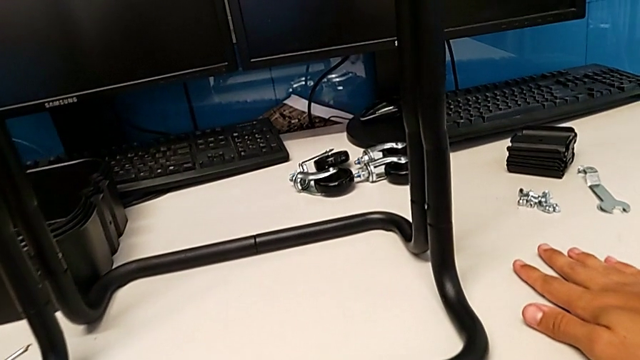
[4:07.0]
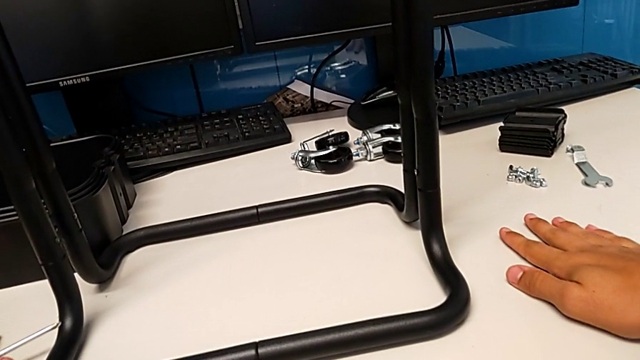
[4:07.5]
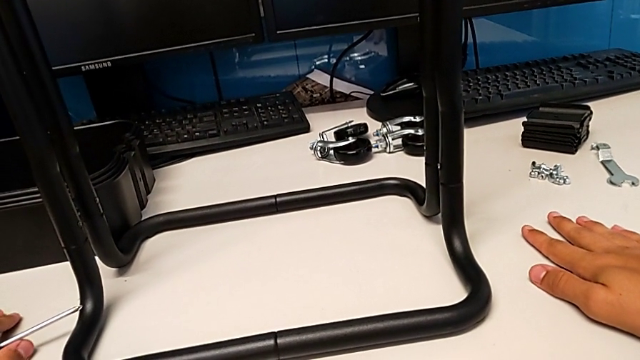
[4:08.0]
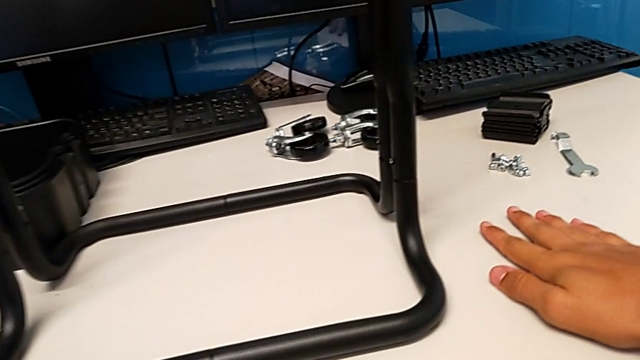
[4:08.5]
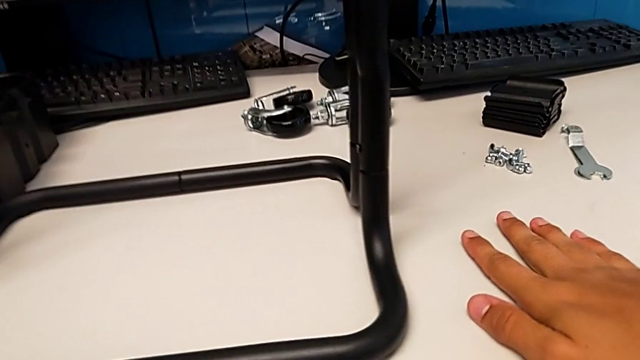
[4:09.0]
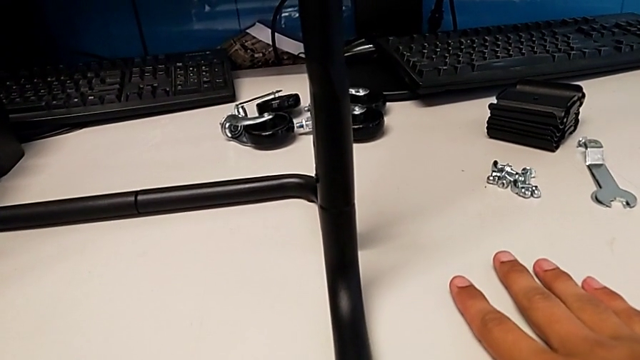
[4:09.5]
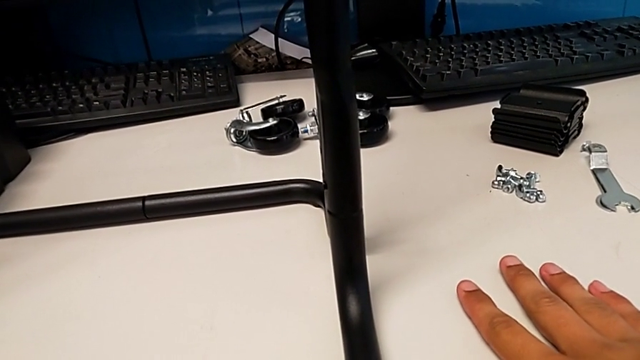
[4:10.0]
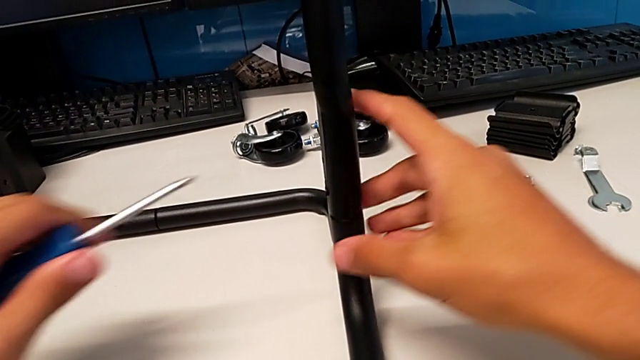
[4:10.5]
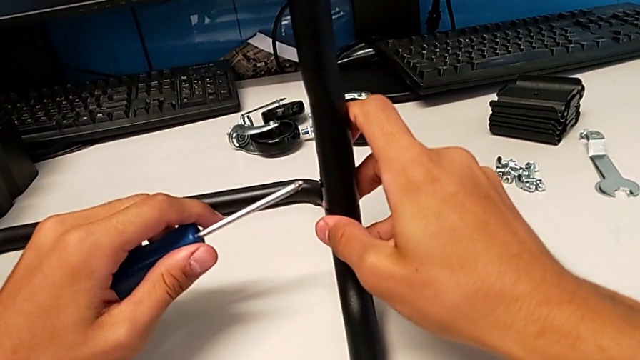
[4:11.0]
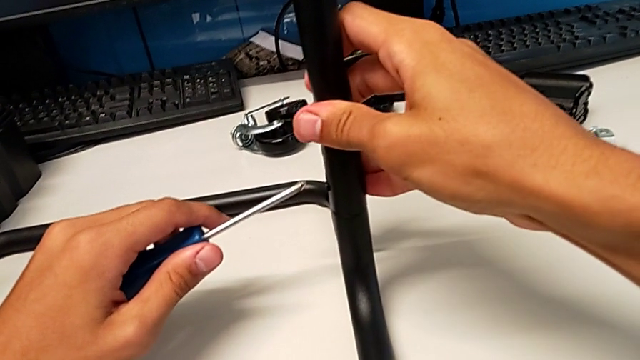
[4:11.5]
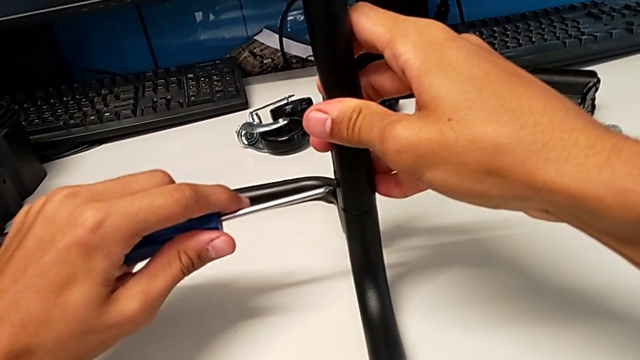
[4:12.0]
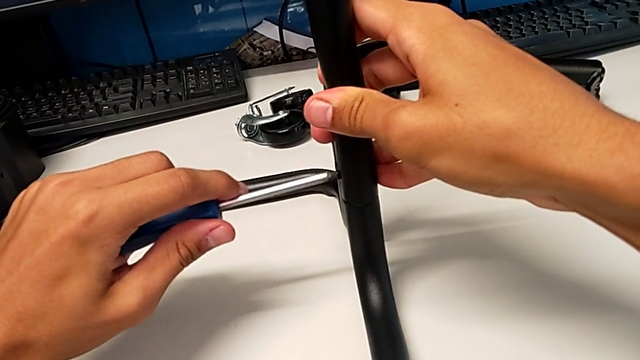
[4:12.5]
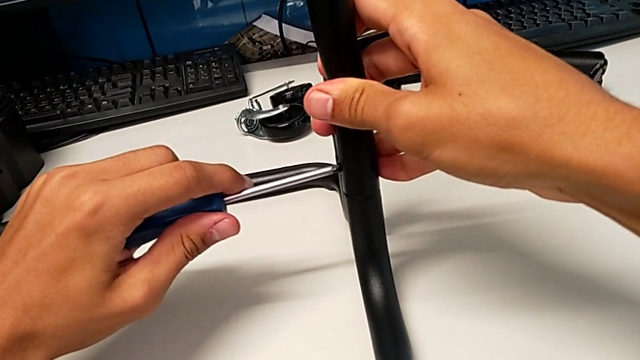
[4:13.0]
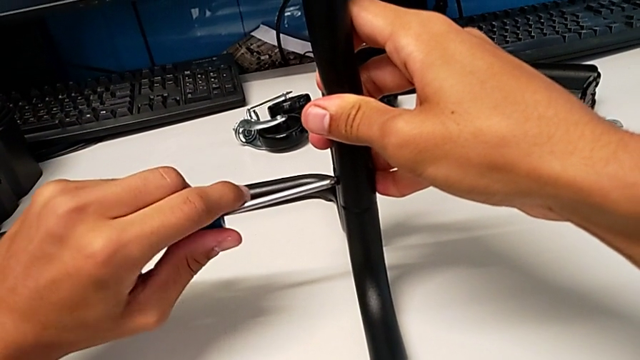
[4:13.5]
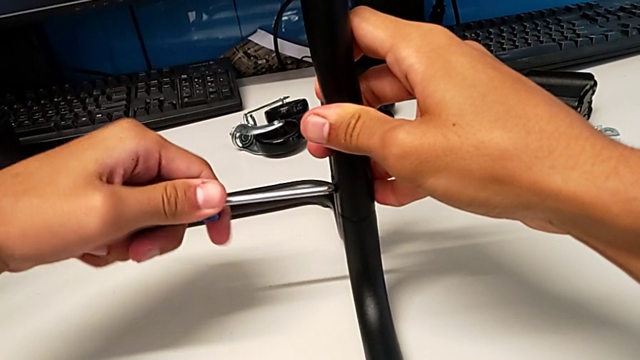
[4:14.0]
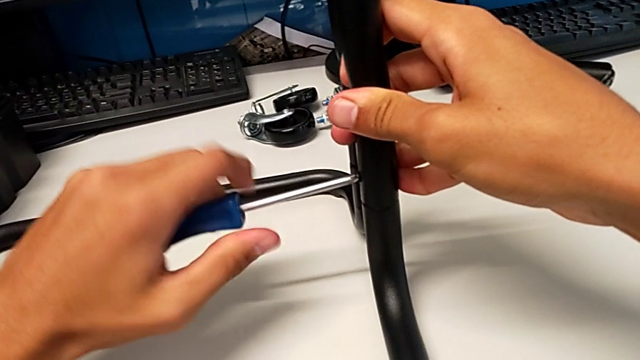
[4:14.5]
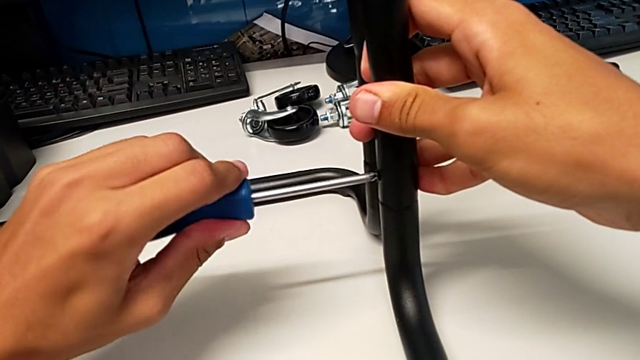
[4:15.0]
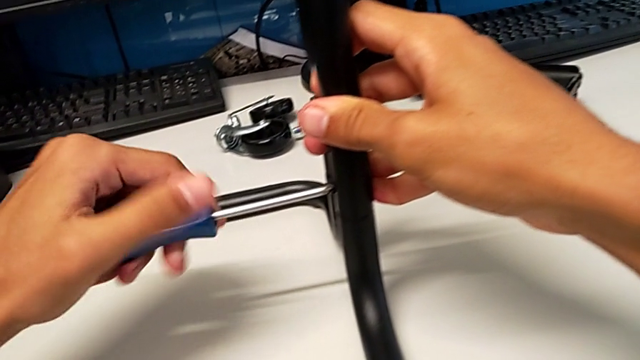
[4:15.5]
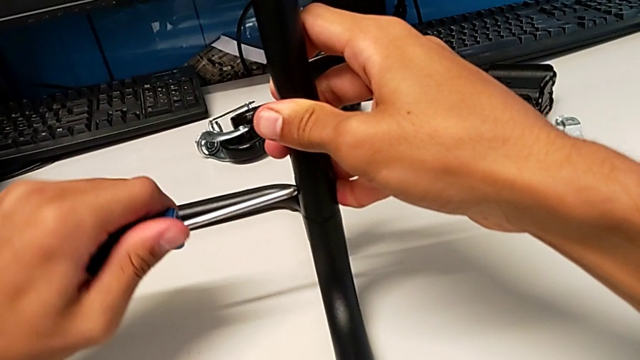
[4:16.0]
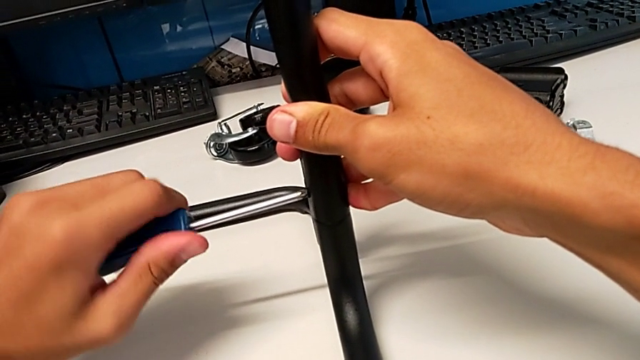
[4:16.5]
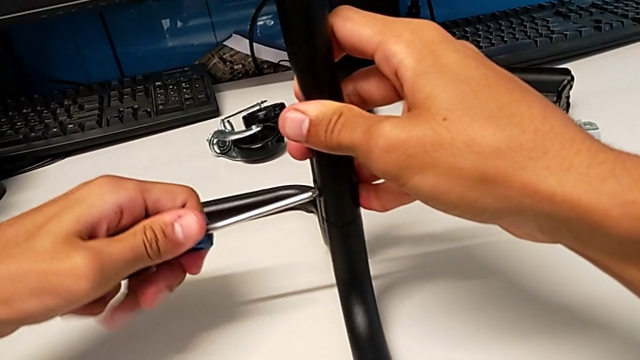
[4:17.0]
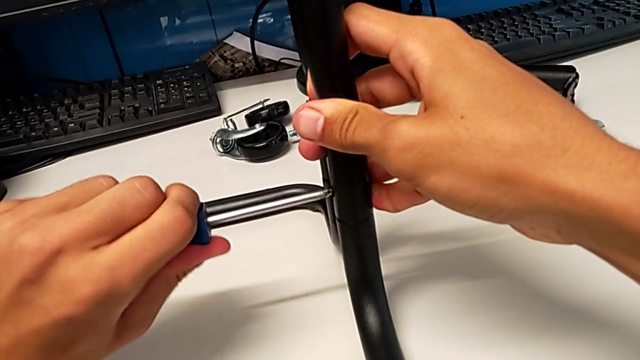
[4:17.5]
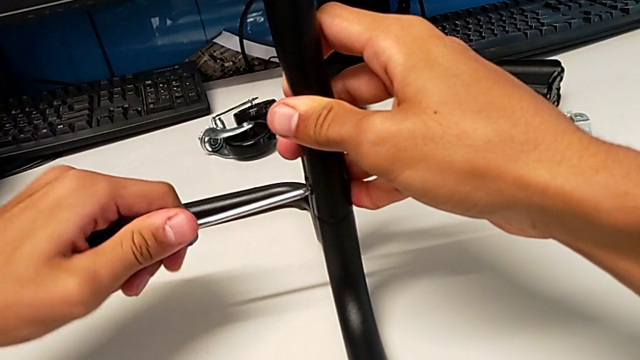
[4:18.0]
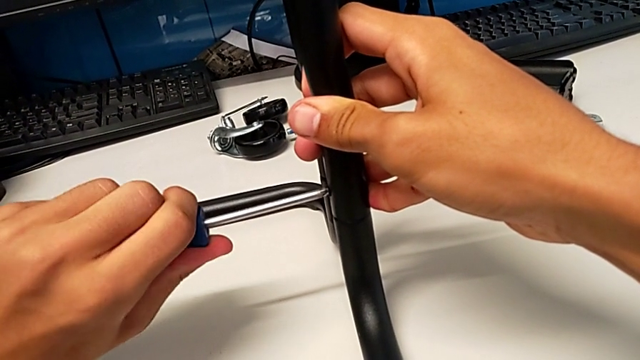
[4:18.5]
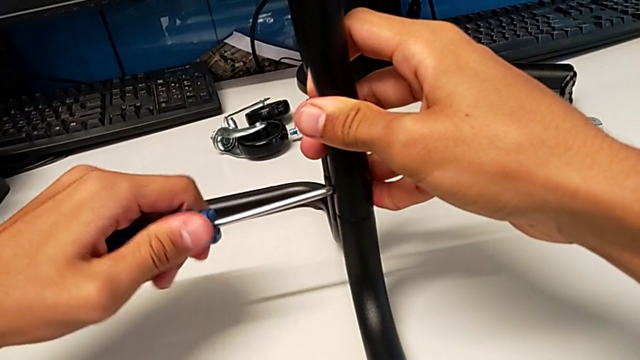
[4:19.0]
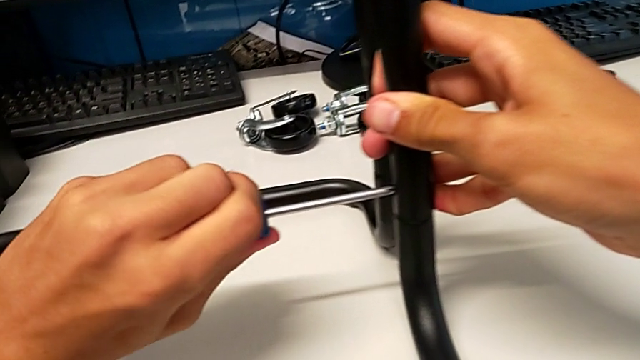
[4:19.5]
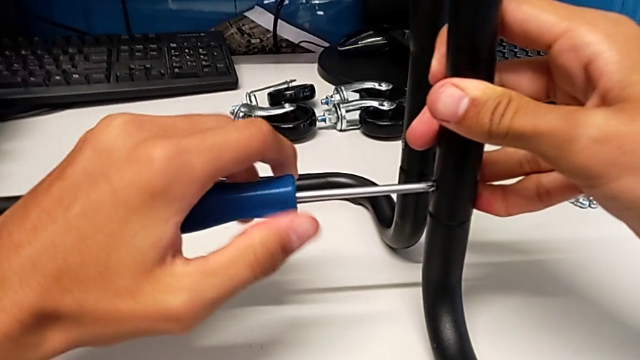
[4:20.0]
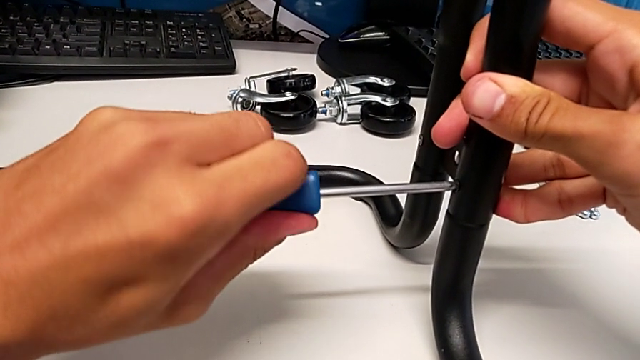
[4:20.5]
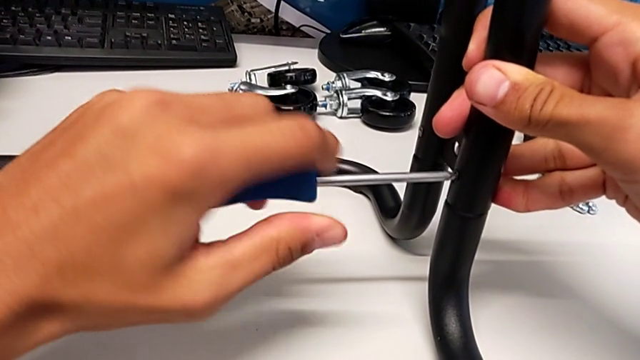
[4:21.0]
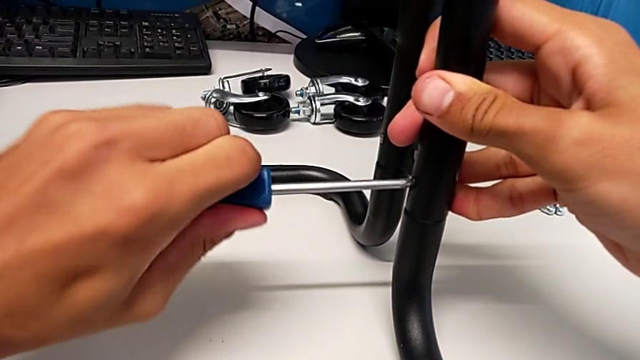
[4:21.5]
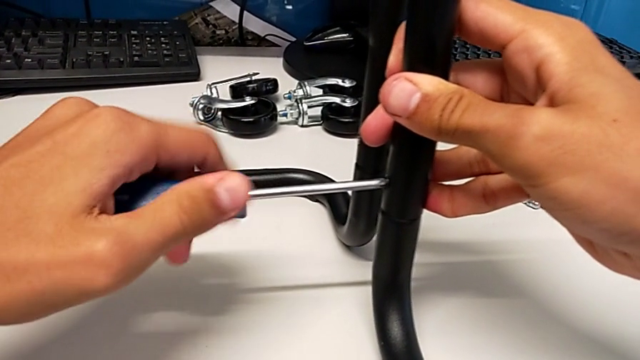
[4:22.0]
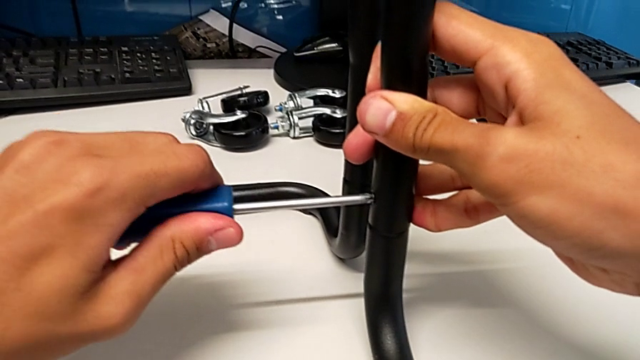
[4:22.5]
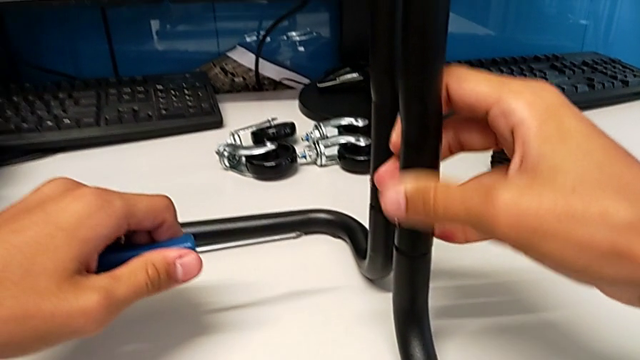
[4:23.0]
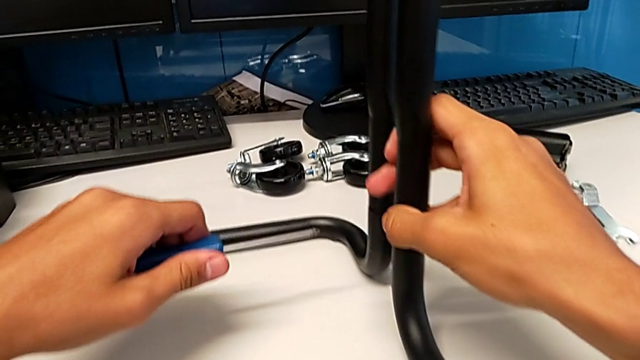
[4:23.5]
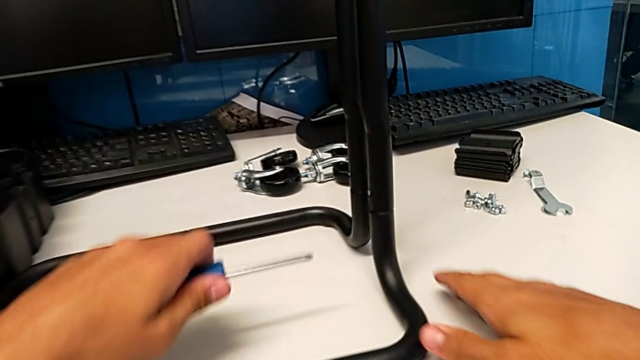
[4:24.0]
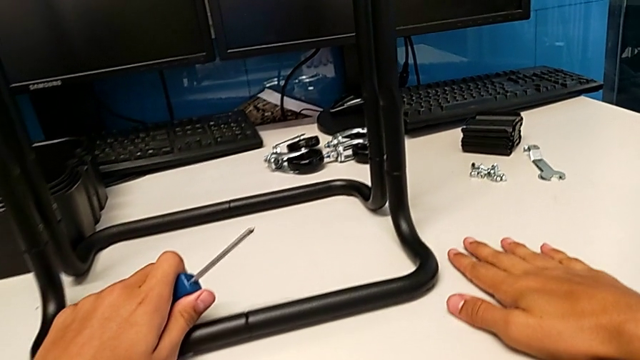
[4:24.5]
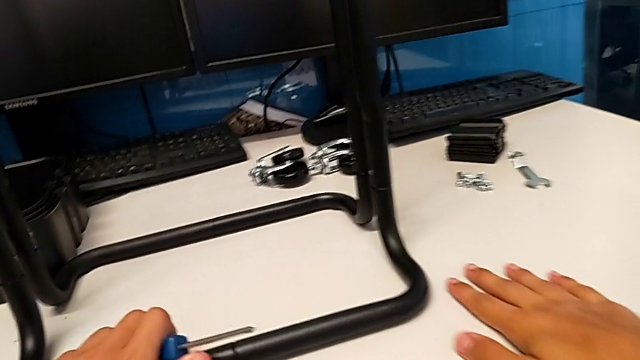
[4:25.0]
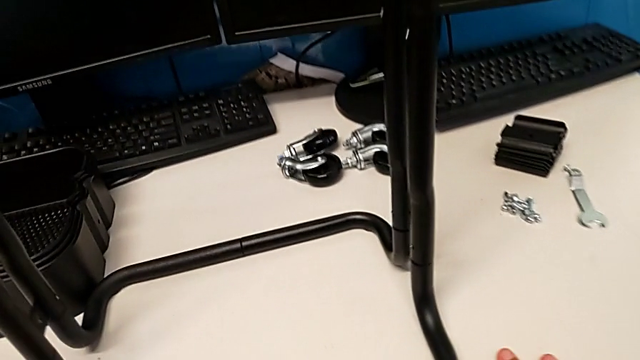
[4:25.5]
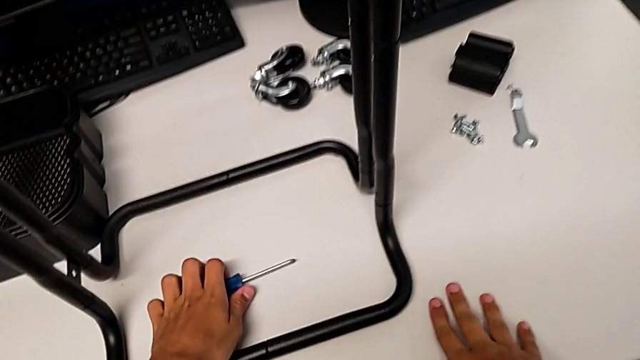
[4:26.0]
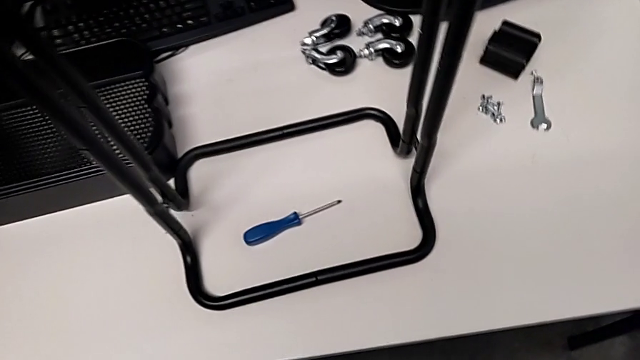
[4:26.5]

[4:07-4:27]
The camera wearer is assembling the brackets to the base of the shelf. They place the screwdriver, grab it, insert it, screw the screw, withdraw the screwdriver and place it.

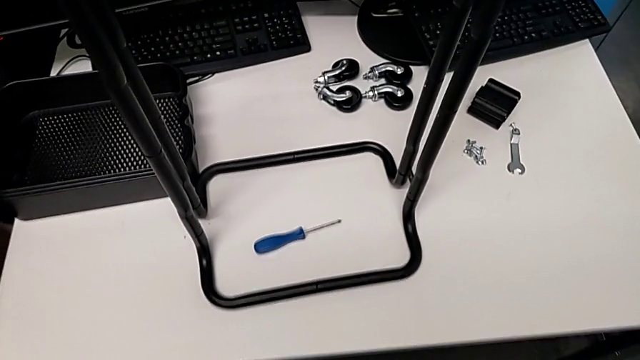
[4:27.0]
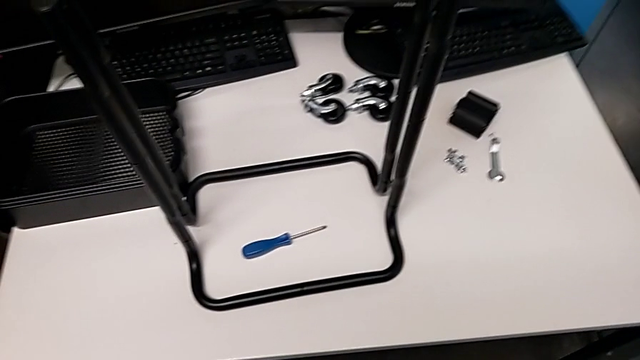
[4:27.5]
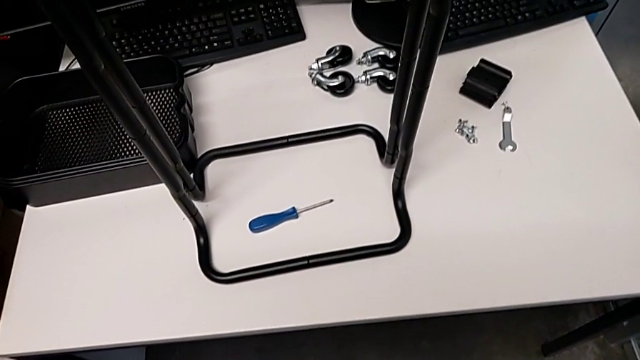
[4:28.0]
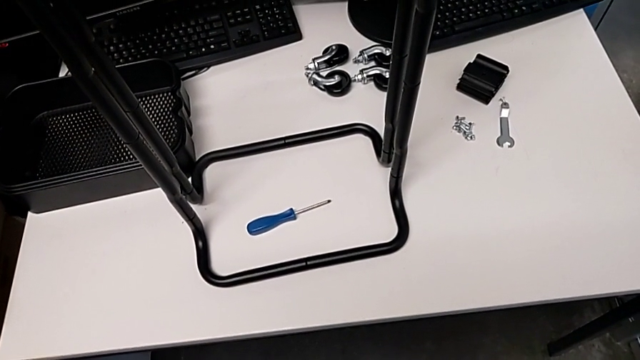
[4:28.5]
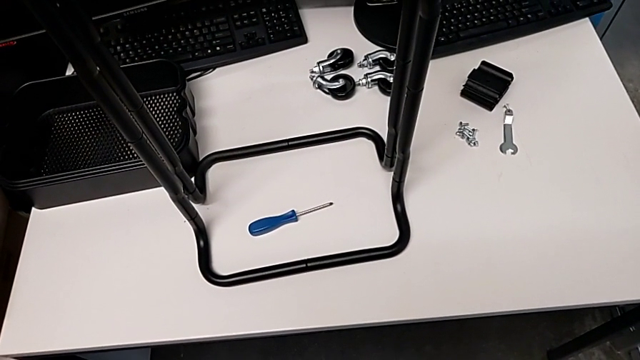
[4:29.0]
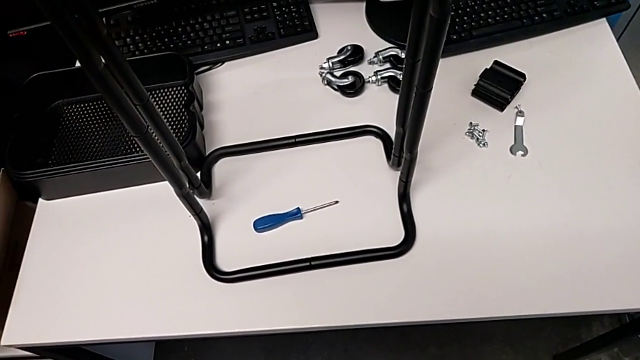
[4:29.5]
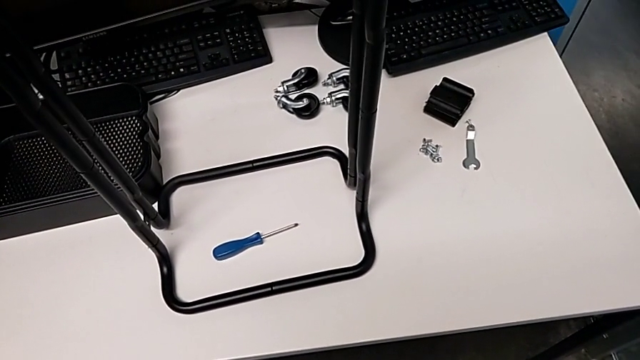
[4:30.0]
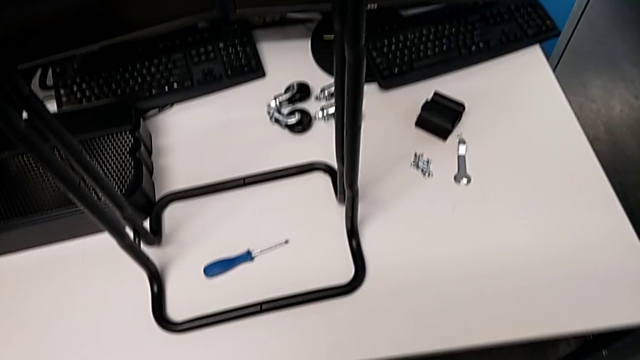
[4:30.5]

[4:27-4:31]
The camera wearer is assembling the bottom tray of the shelf.
